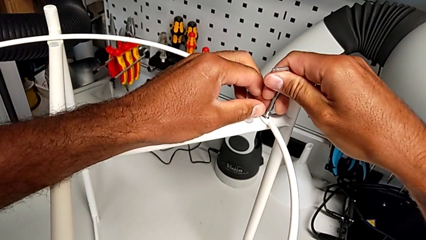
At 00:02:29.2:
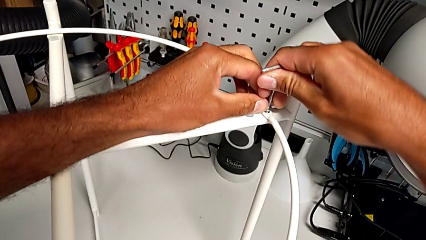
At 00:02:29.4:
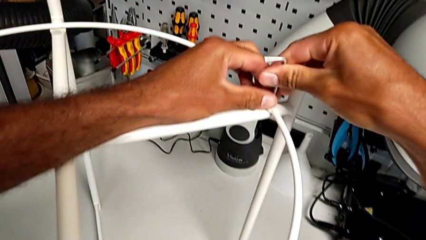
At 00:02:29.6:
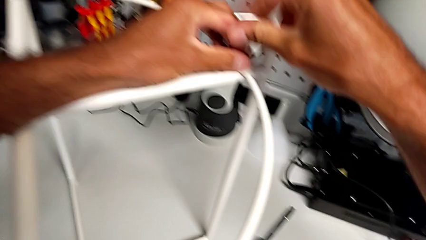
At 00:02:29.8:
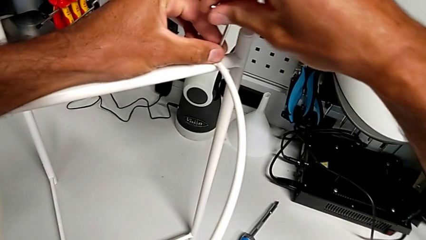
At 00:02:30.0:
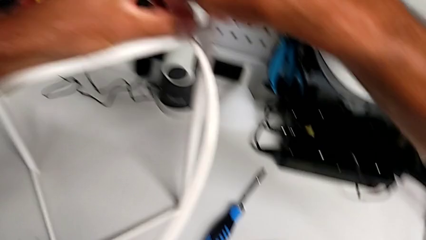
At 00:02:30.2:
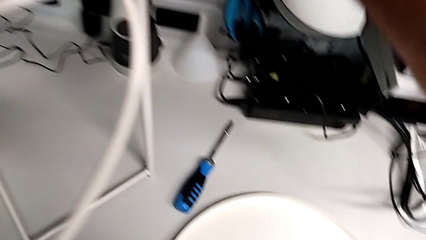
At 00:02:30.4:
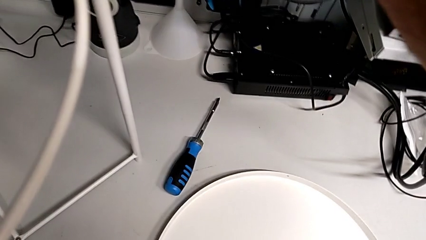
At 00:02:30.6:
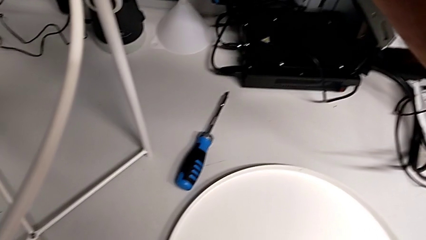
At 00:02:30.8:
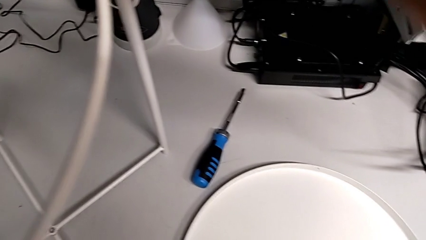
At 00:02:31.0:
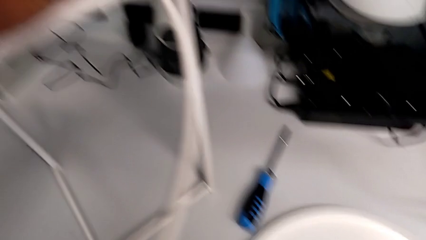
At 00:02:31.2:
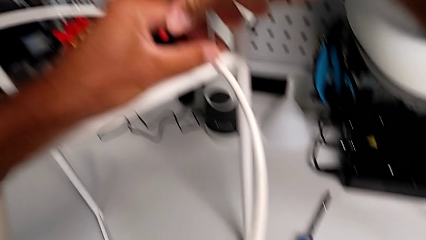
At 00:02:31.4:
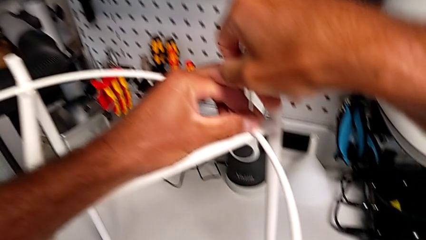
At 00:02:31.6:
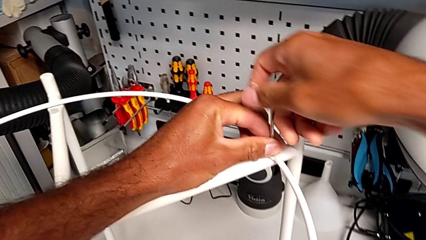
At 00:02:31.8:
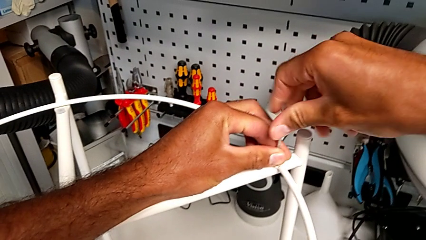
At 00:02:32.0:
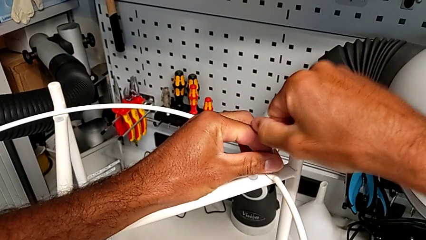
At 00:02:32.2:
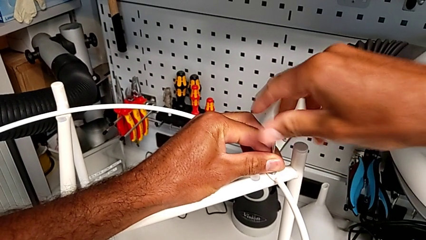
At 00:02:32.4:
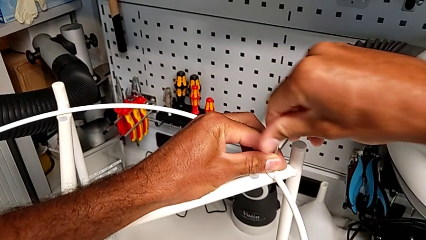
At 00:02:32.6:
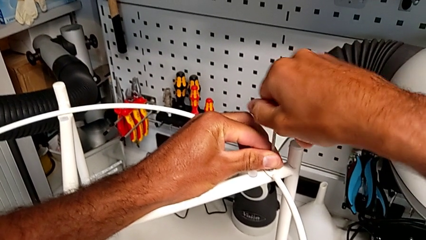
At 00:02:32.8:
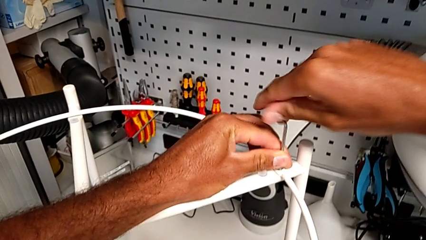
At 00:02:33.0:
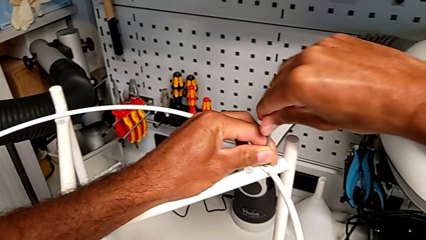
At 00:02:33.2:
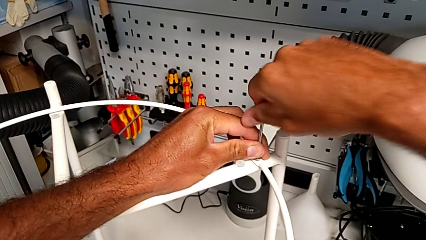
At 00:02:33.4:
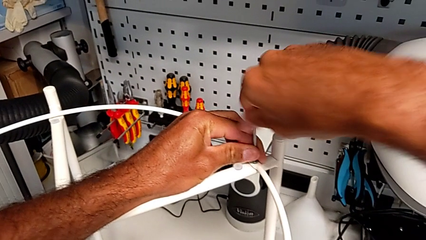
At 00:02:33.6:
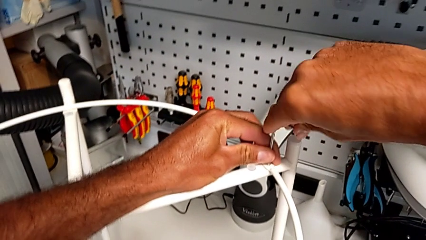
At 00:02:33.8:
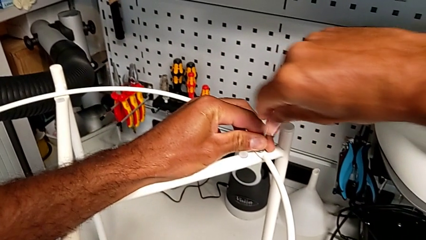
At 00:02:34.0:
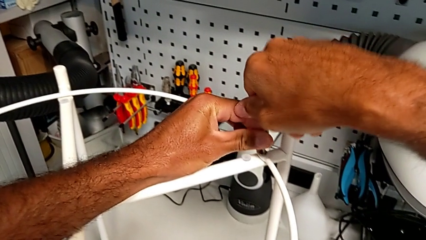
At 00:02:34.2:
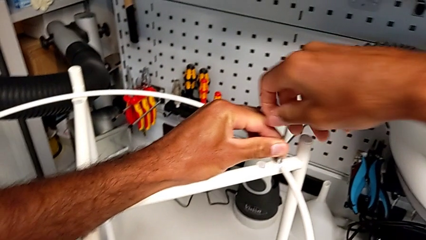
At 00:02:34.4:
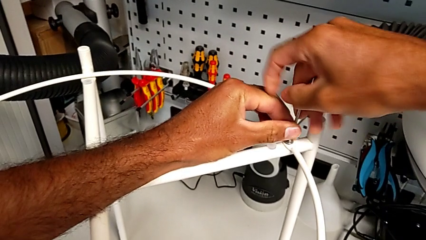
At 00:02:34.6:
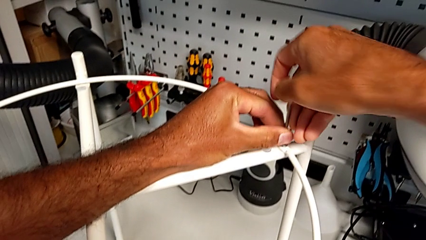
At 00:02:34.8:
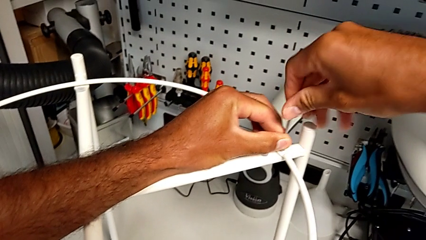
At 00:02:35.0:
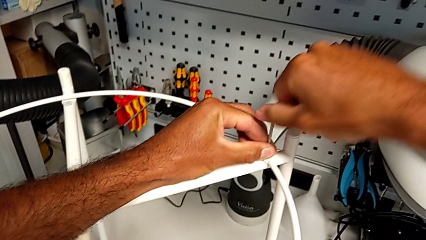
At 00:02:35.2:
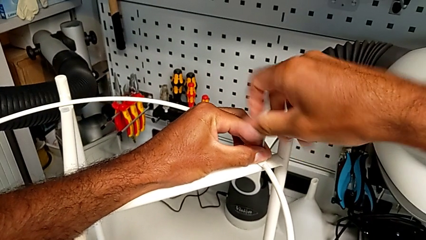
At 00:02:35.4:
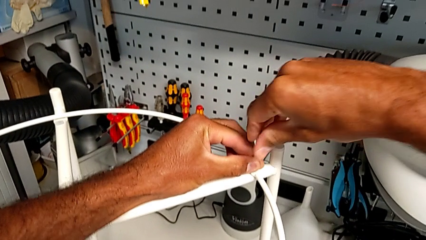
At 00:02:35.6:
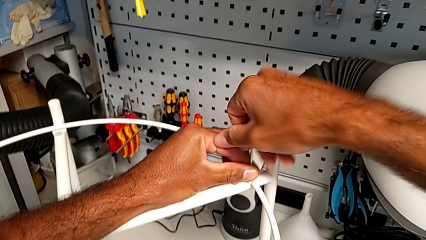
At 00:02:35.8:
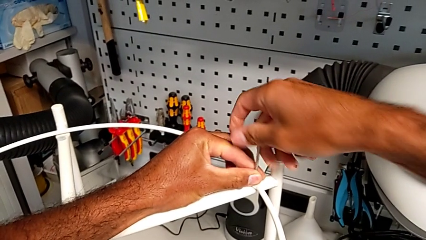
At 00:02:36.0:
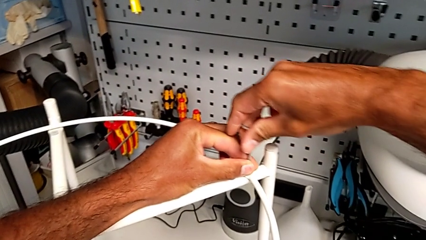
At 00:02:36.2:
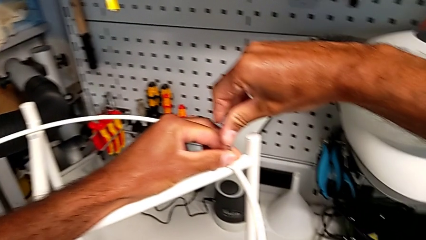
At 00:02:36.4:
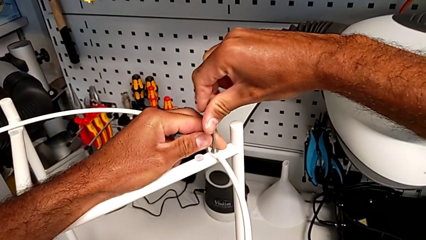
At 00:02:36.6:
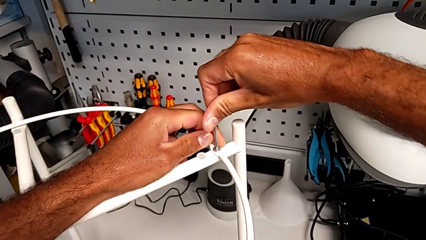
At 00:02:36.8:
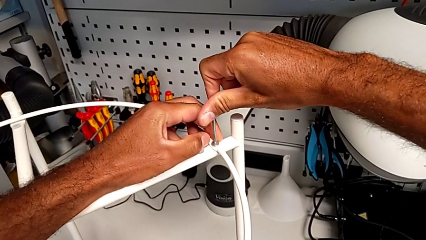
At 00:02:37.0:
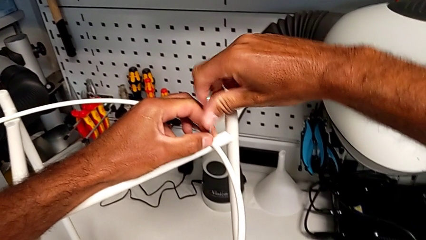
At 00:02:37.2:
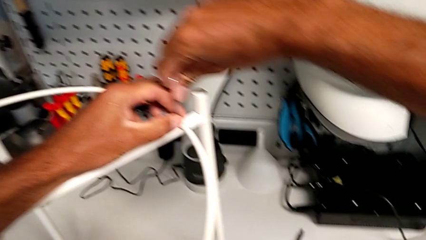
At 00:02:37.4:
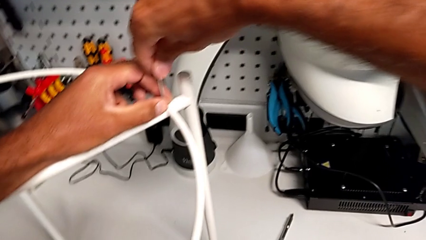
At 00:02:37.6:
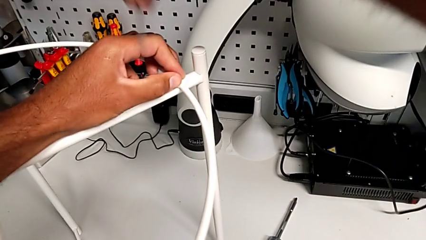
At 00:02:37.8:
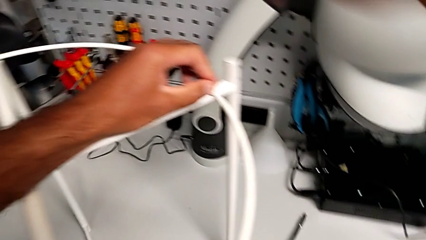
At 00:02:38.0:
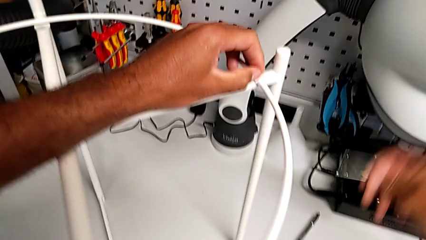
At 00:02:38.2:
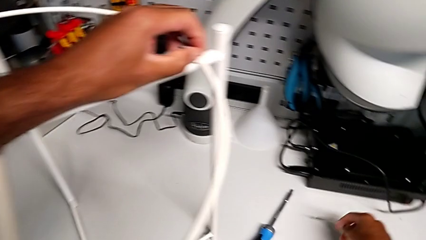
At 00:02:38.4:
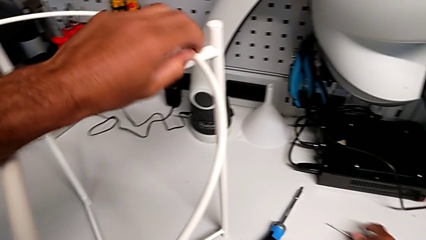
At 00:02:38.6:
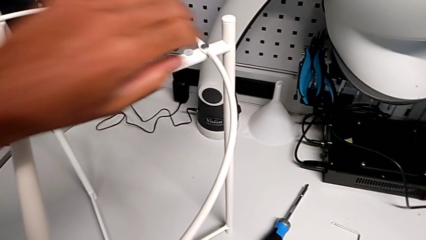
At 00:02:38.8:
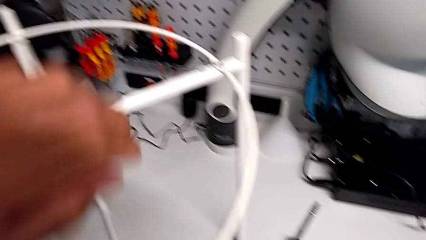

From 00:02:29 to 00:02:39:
The camera wearer is assembling the circle. They screw the hex socket head, withdraw the Allen wrench and place it.

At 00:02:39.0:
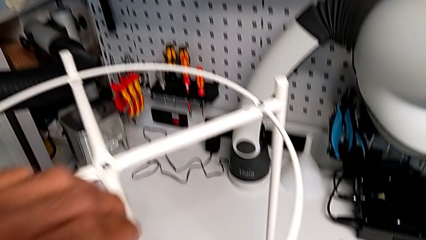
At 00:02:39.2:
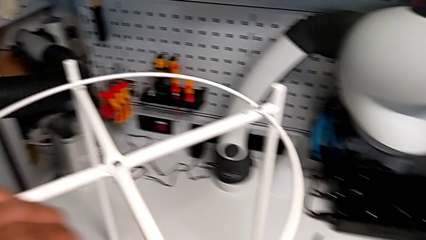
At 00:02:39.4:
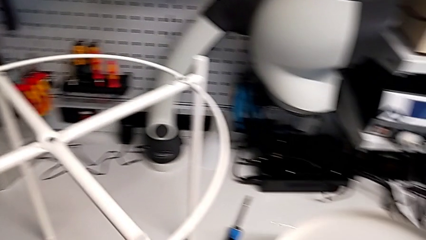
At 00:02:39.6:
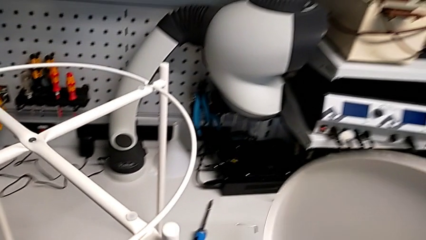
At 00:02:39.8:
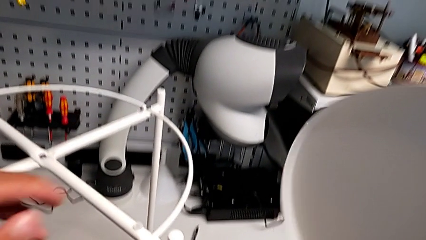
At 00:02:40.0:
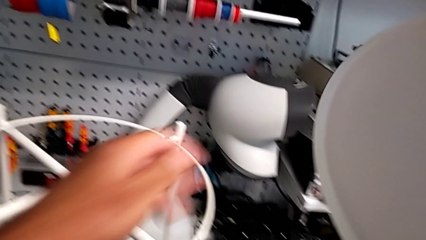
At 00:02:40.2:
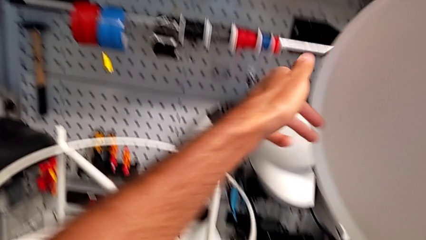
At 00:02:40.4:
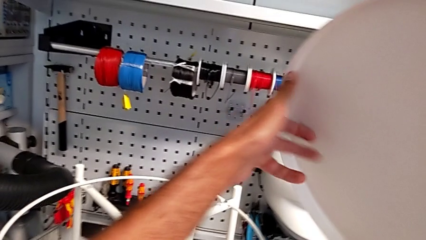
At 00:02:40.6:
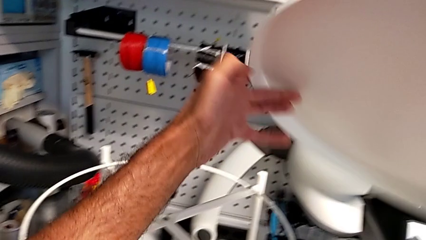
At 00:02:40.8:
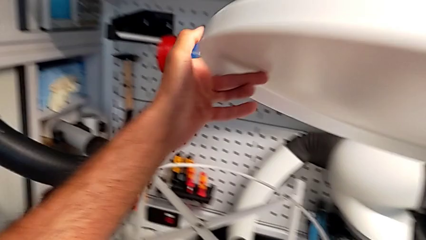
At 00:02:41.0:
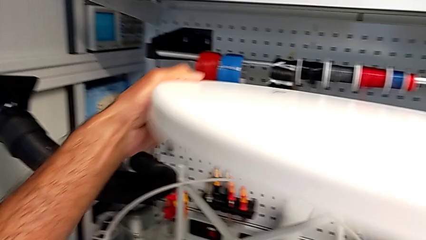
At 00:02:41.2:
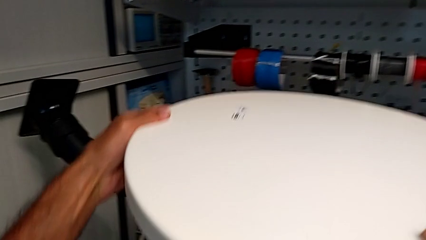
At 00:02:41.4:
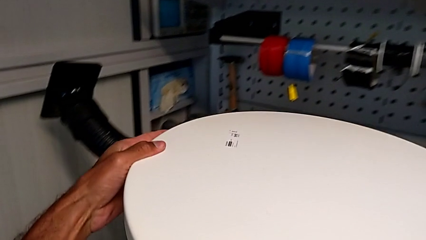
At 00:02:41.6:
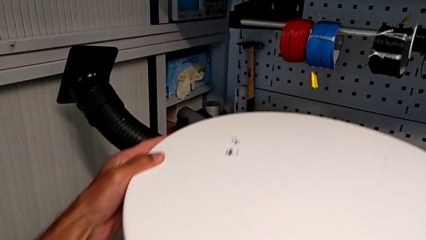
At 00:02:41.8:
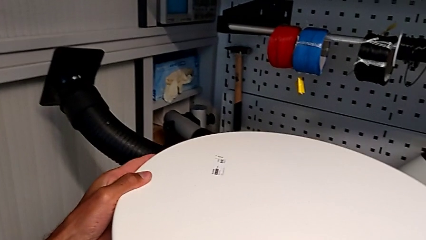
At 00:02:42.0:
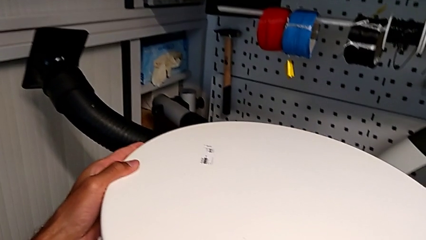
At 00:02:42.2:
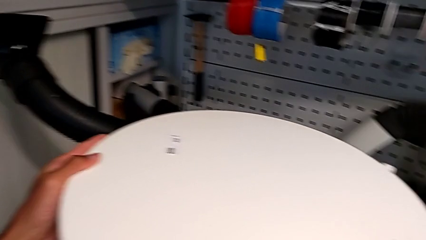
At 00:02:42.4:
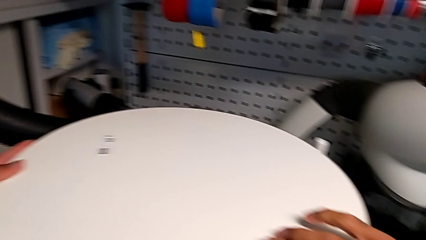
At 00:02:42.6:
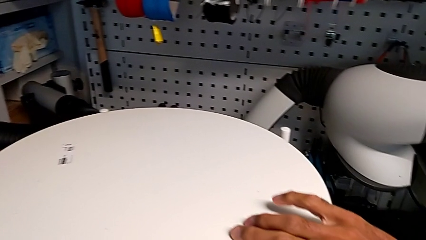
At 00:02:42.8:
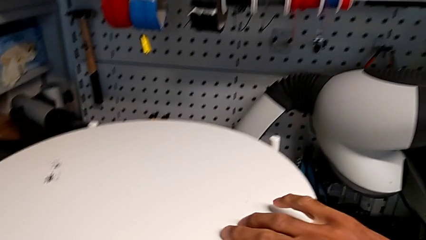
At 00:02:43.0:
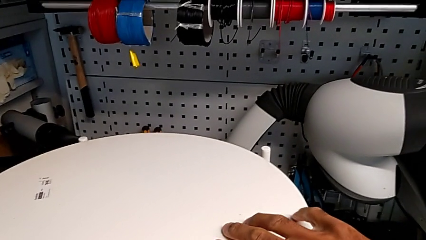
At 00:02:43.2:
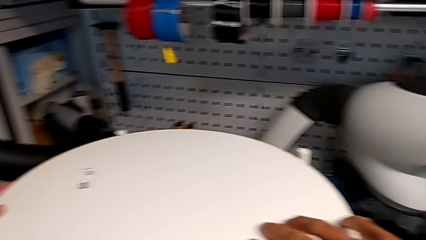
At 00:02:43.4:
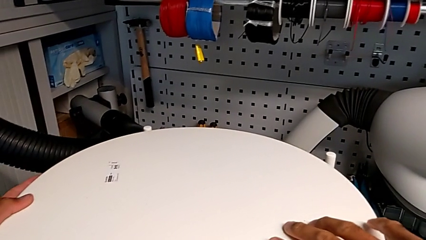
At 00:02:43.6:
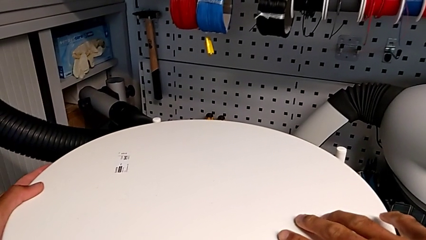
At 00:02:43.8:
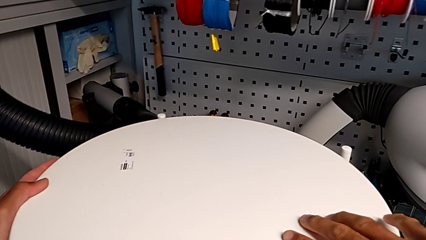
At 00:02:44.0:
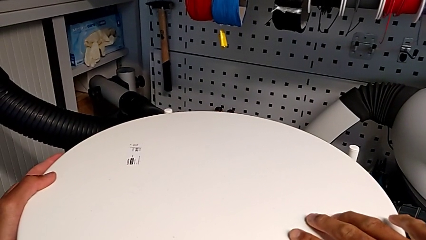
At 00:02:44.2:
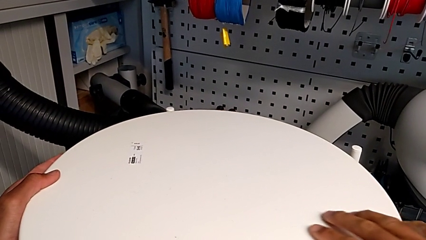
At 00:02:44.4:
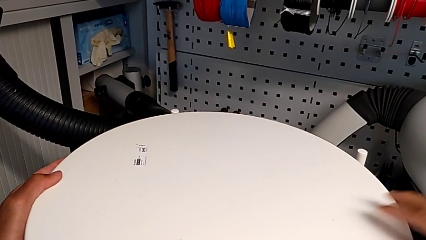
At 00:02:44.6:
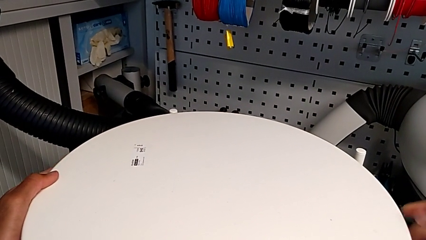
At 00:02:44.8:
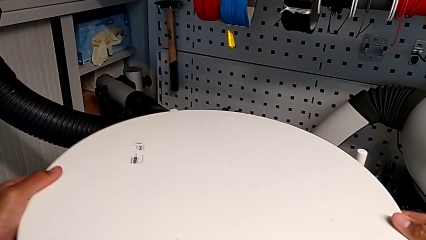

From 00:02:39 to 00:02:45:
The camera wearer is assembling the tray. They lift the tray, wrongly align it and hold it.
